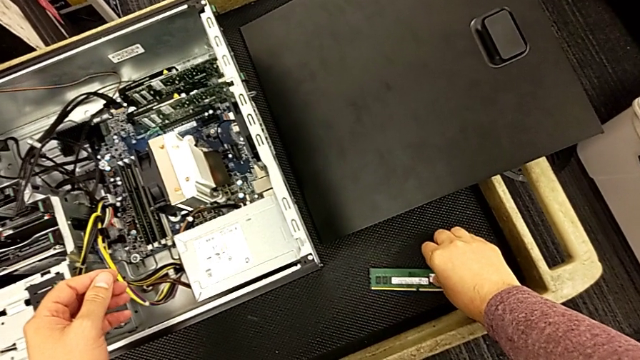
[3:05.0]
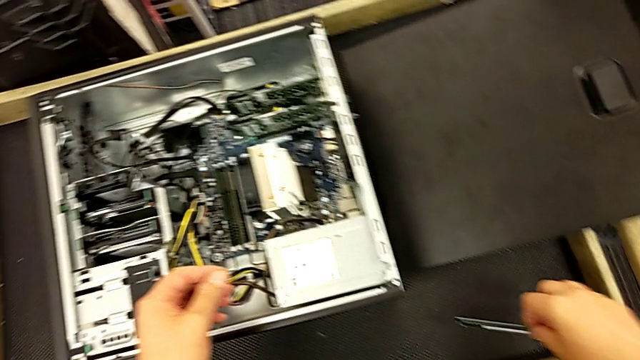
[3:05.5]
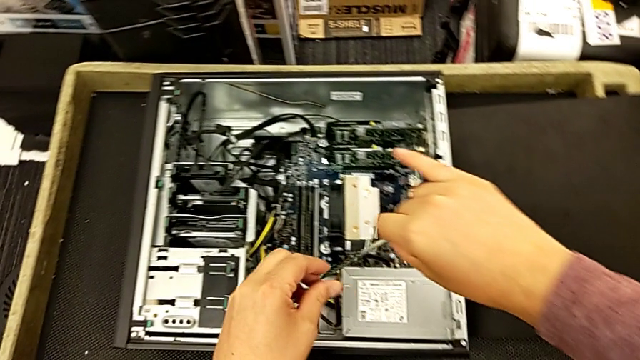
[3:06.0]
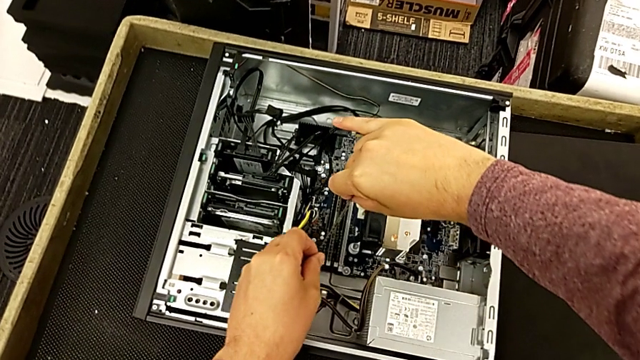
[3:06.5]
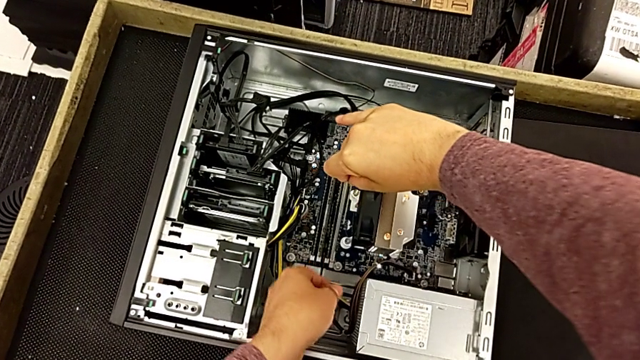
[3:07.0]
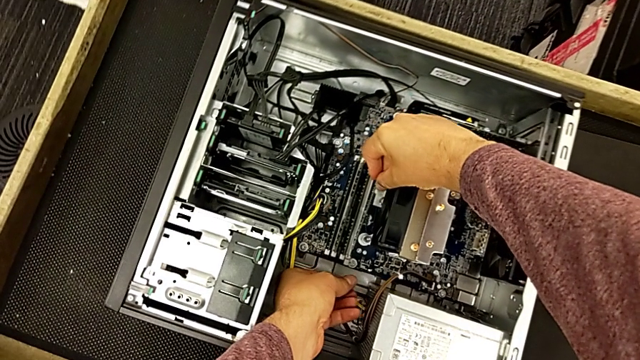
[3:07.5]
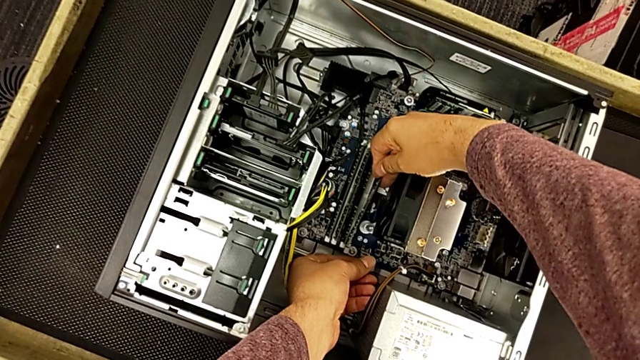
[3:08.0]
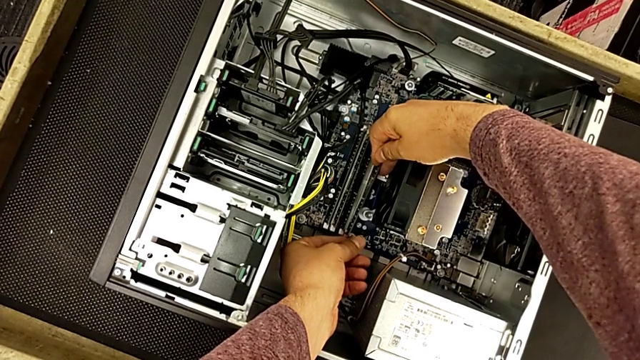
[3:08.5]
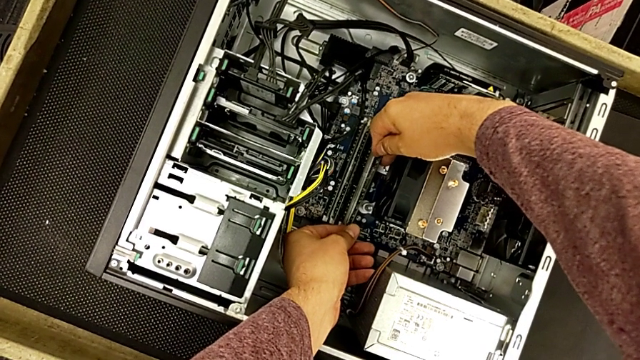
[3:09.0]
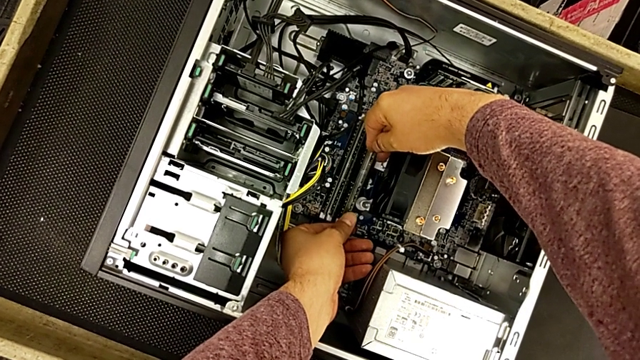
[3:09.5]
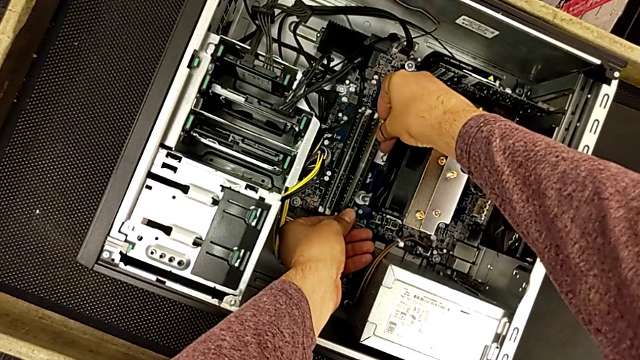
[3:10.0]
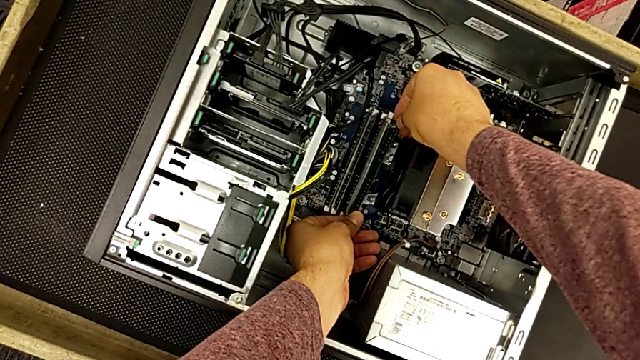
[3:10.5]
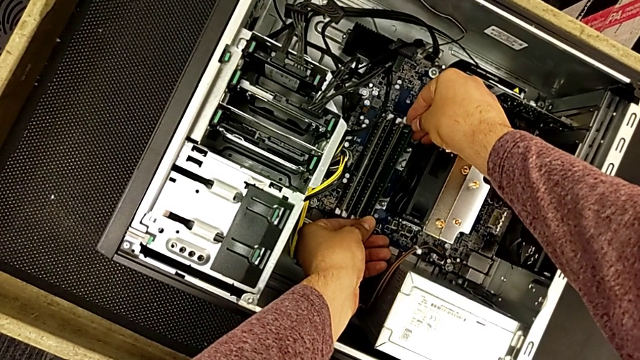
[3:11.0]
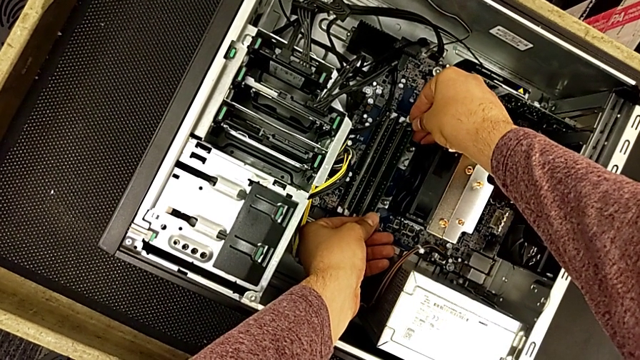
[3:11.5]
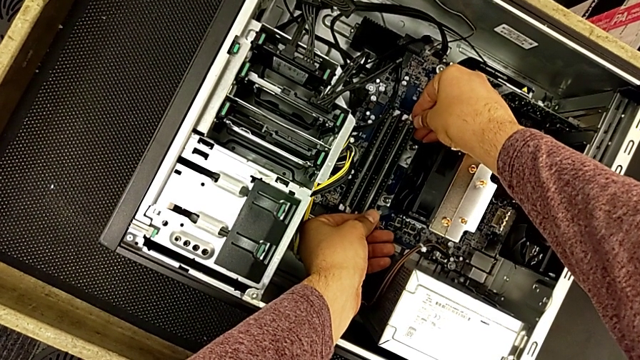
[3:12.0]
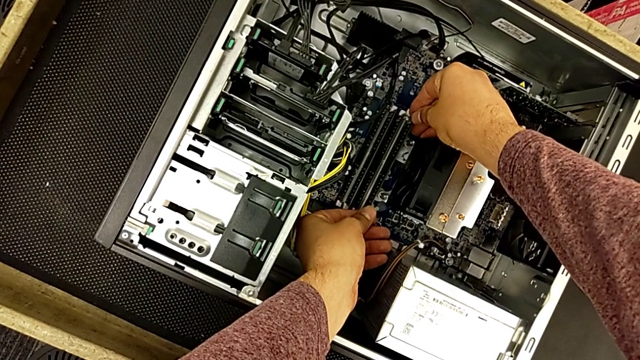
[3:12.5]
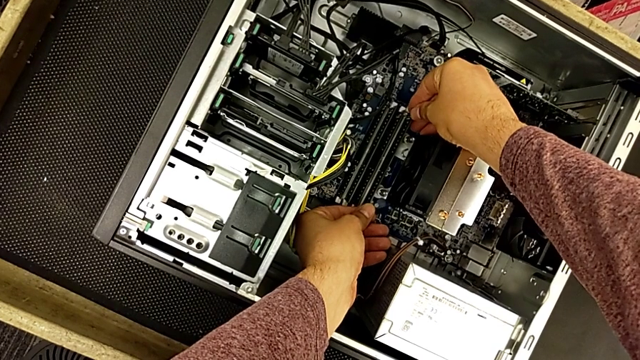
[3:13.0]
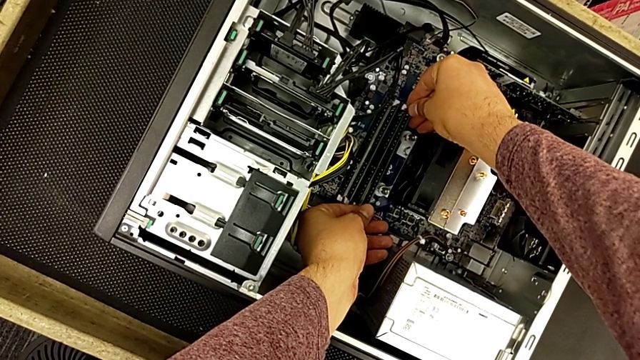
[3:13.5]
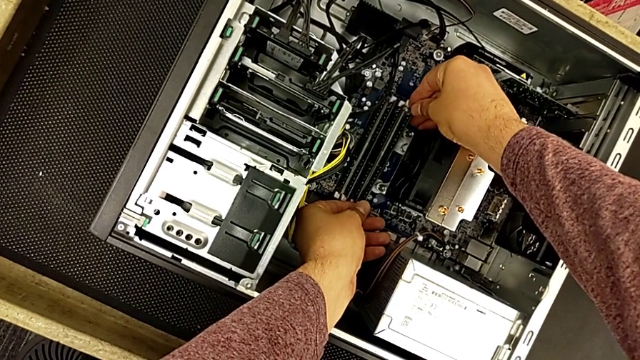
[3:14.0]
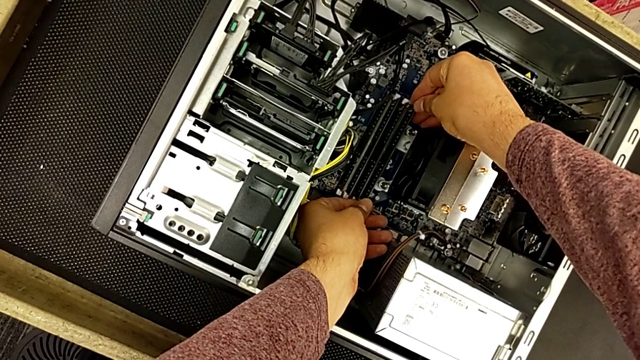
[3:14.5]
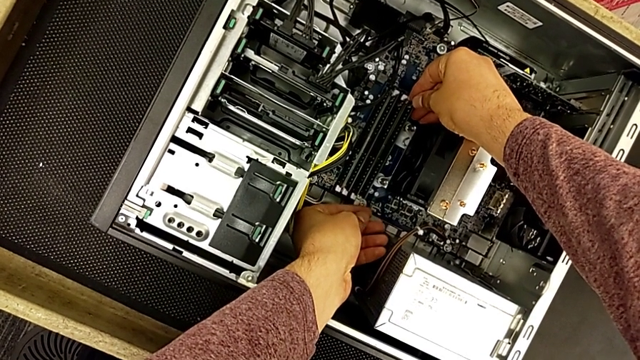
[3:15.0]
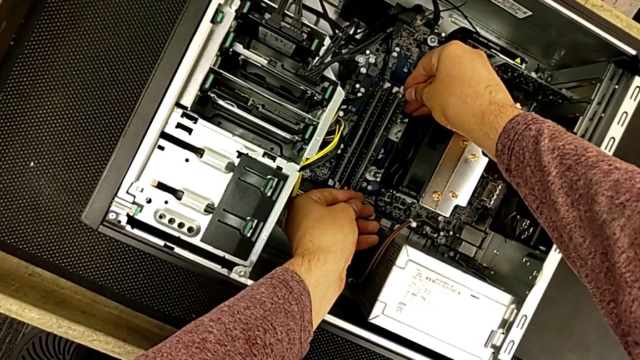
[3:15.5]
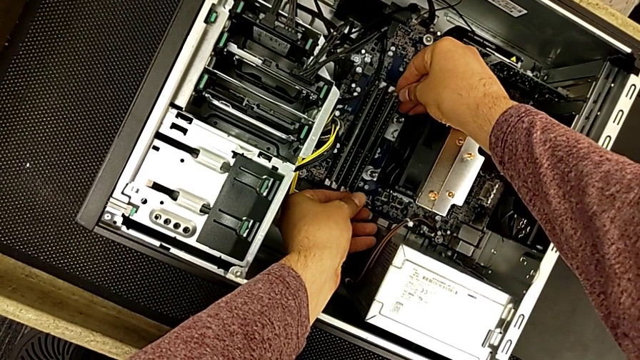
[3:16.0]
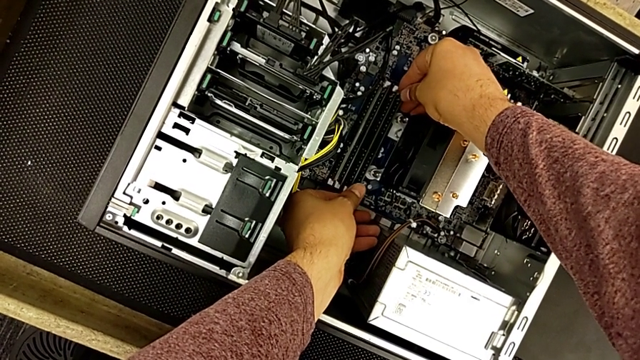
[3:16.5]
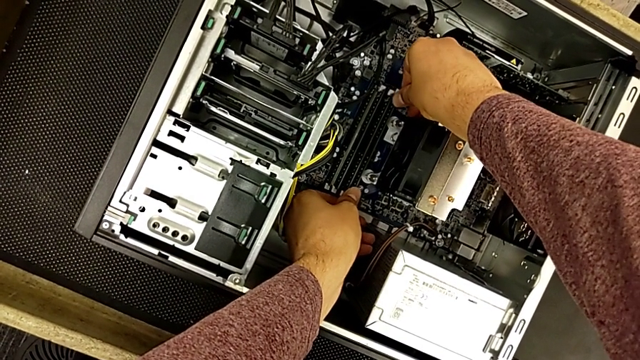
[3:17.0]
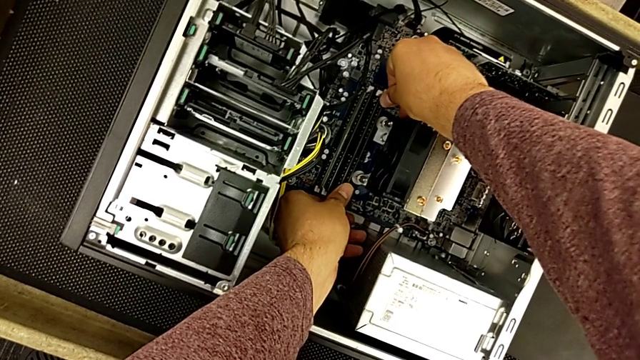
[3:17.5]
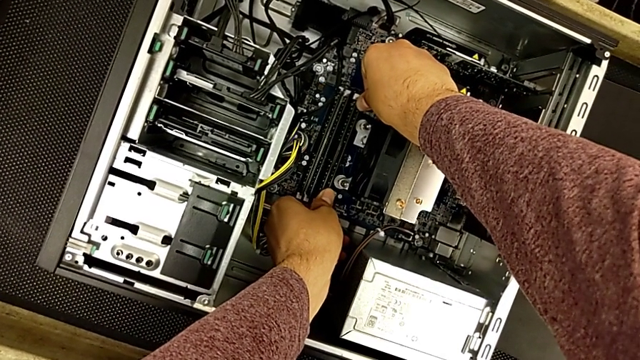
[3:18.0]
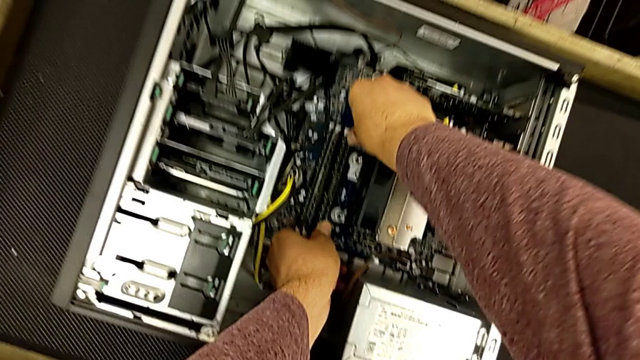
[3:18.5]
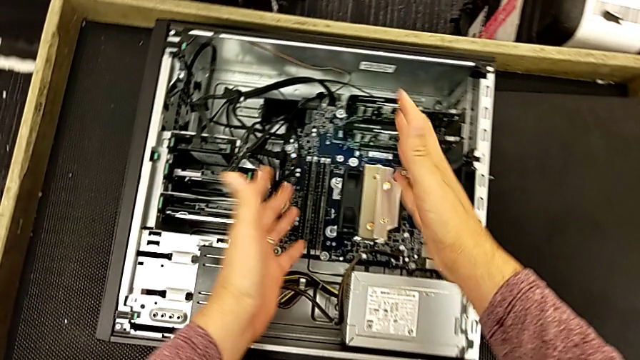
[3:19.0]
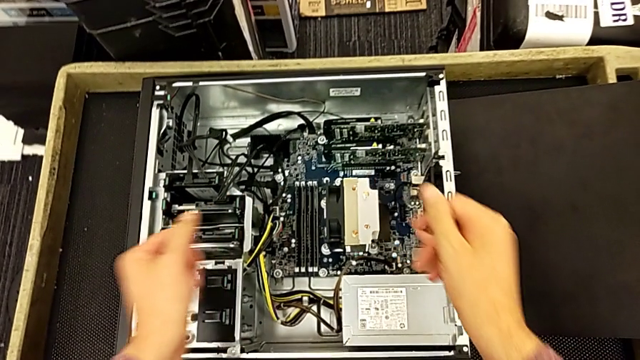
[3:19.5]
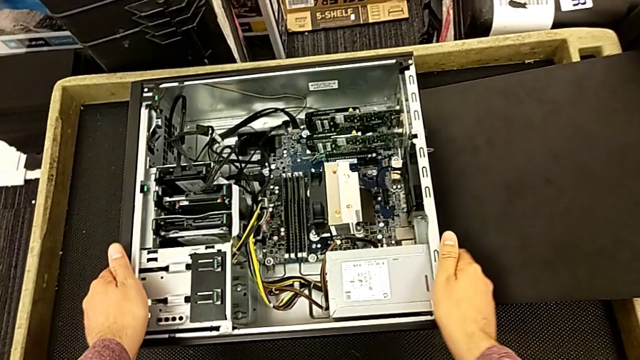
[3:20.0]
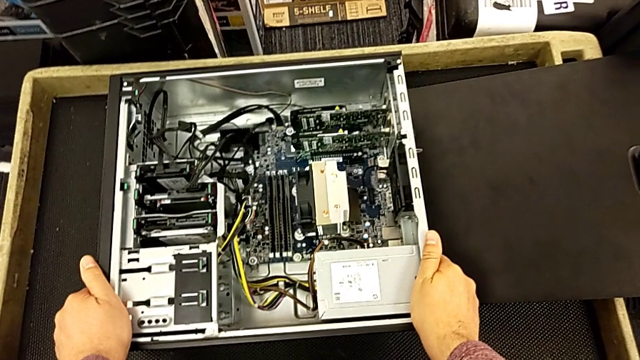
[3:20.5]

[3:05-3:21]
The camera wearer inserts the fourth RAM card. They grab the fourth RAM, align it and insert it.

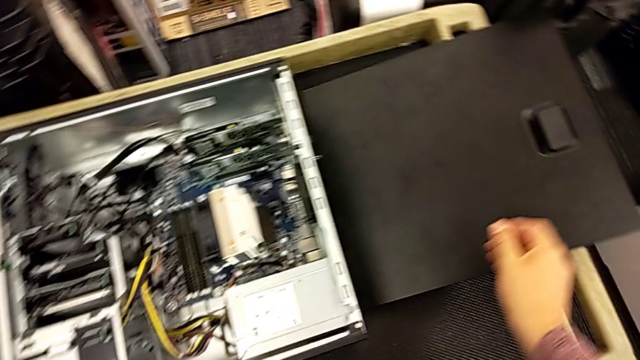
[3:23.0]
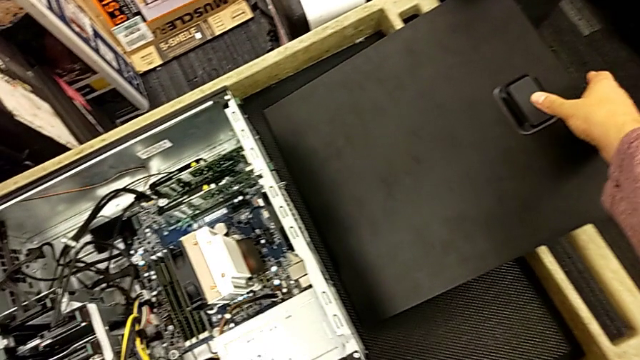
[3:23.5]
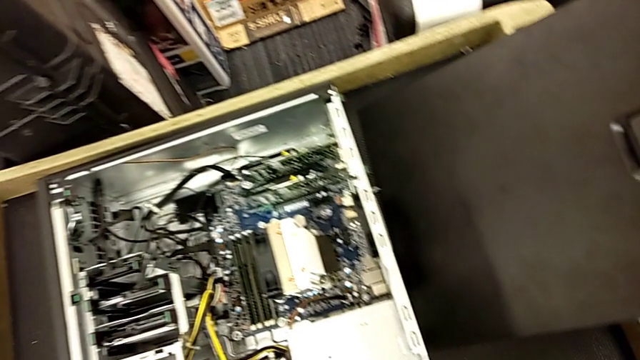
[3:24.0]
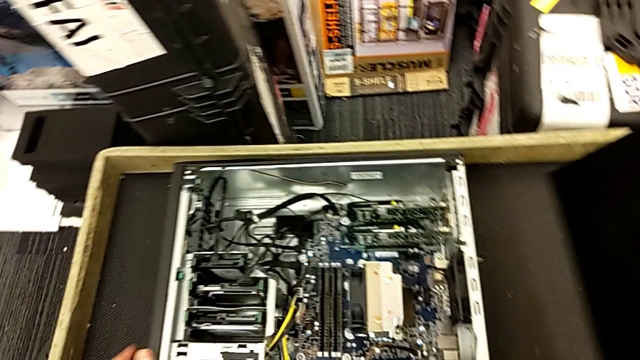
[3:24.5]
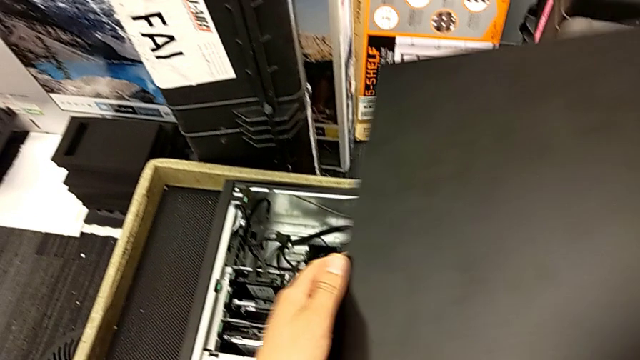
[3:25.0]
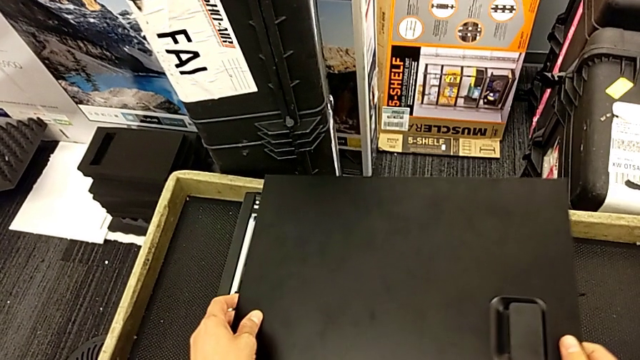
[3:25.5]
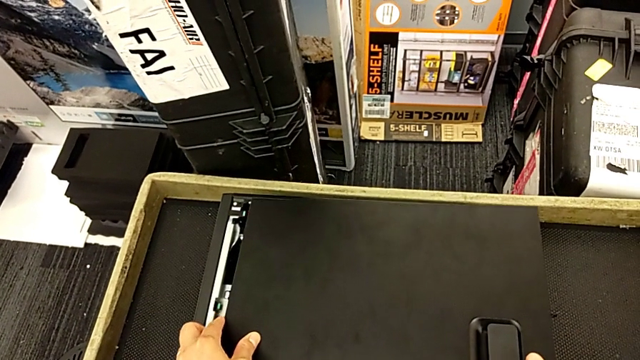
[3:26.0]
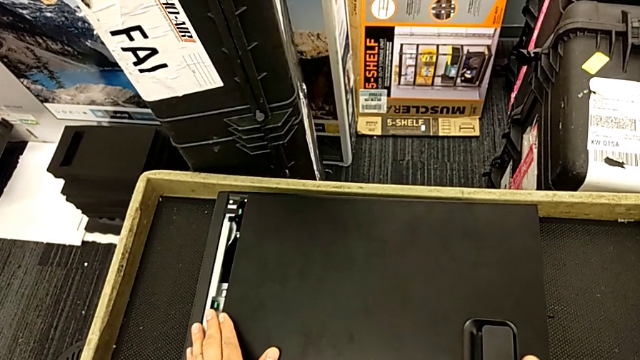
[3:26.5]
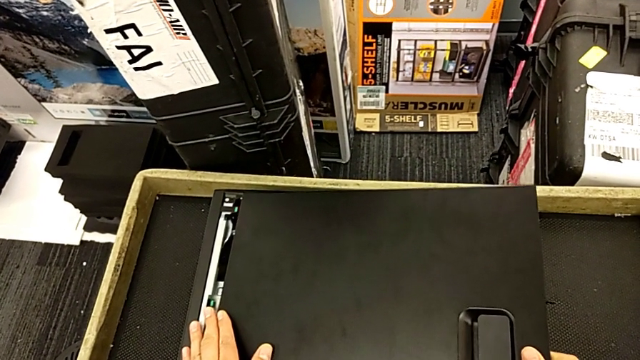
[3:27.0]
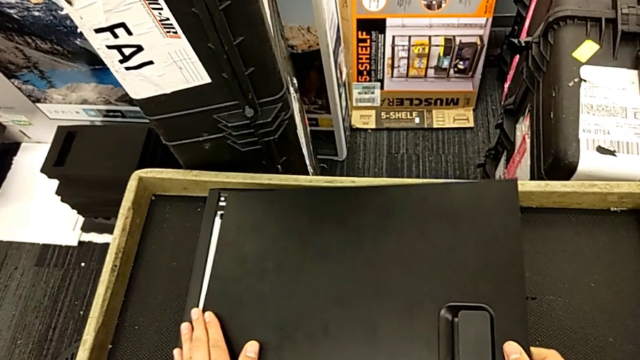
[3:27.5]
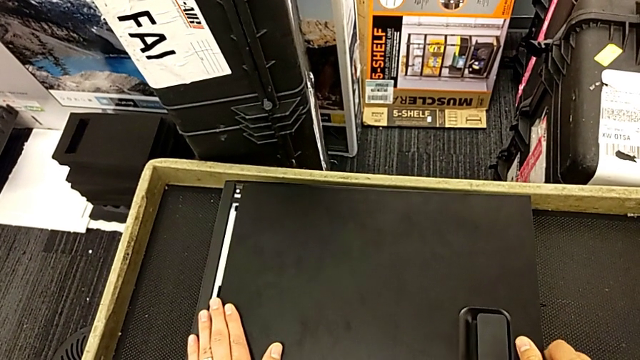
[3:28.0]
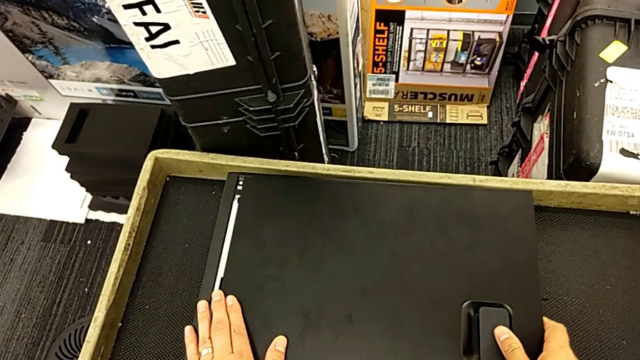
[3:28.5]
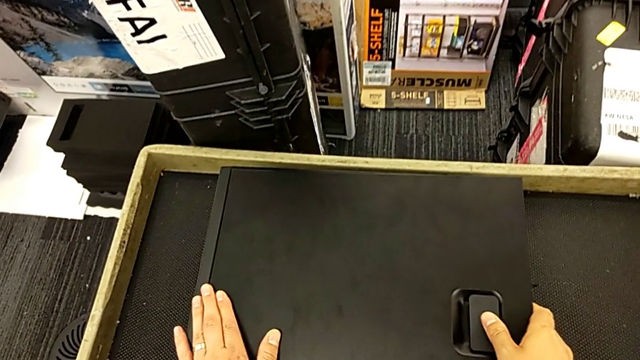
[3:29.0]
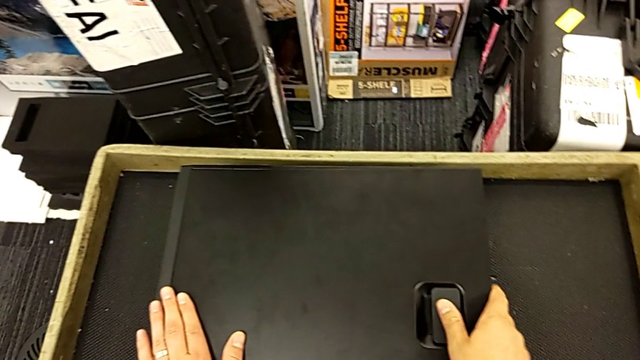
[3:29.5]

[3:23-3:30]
The camera wearer is closing the computer tower. They grab the cover, lift it and place it.
